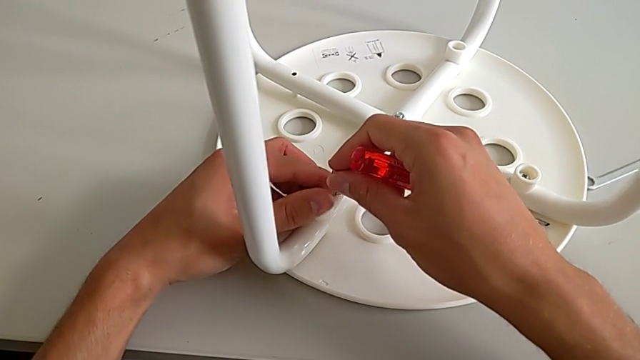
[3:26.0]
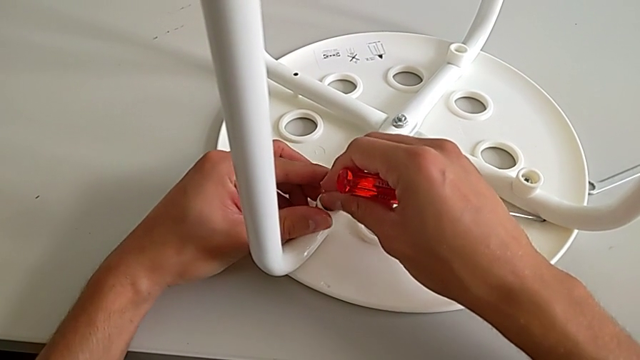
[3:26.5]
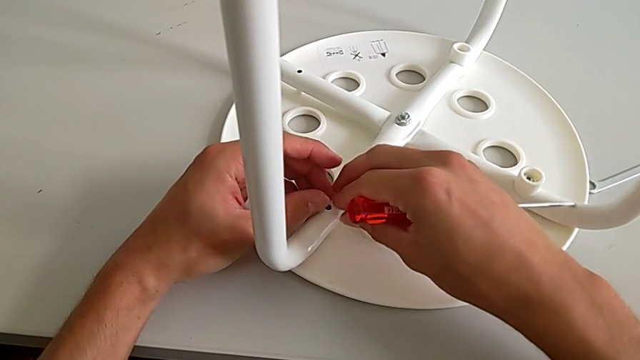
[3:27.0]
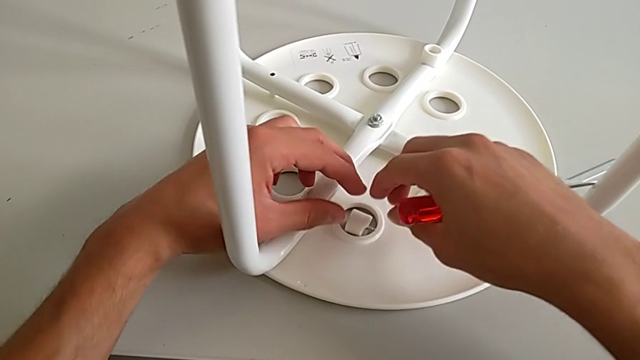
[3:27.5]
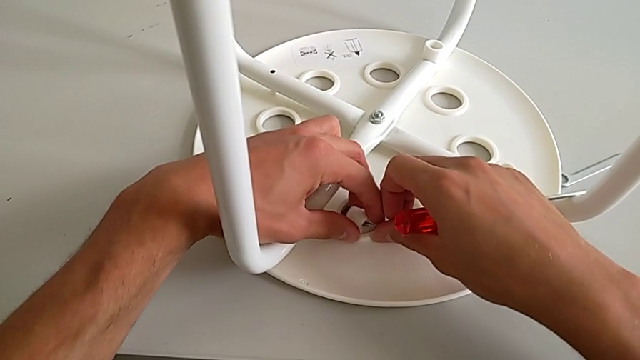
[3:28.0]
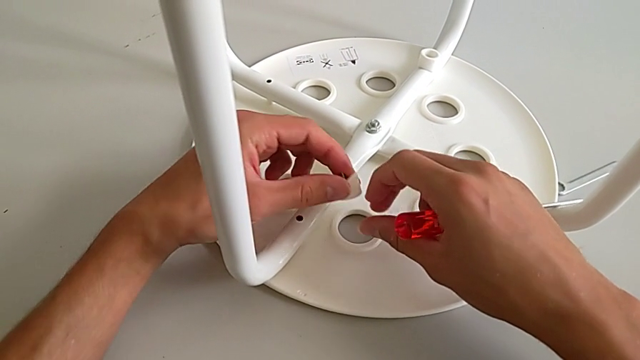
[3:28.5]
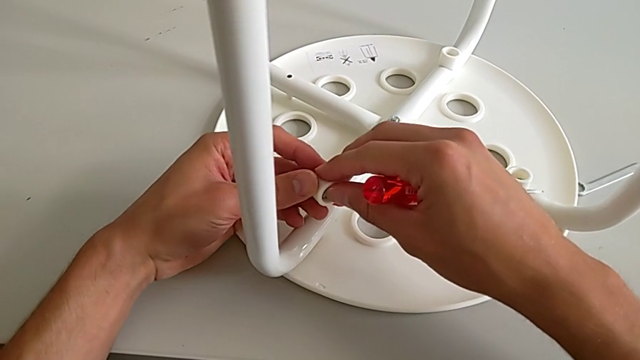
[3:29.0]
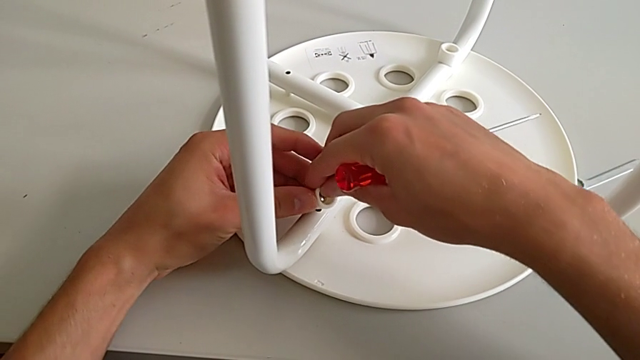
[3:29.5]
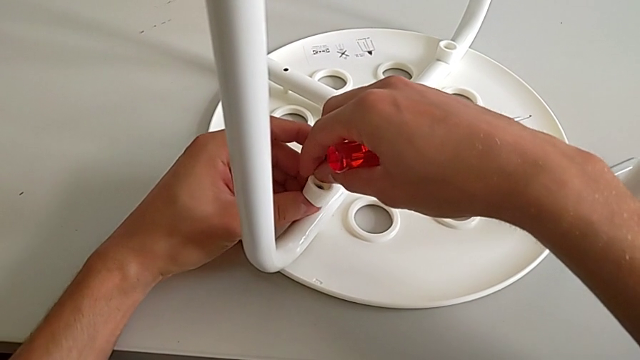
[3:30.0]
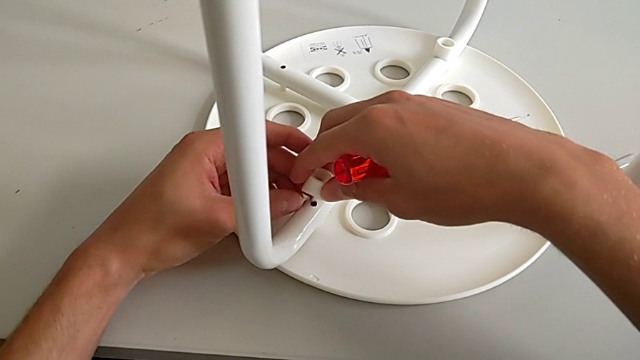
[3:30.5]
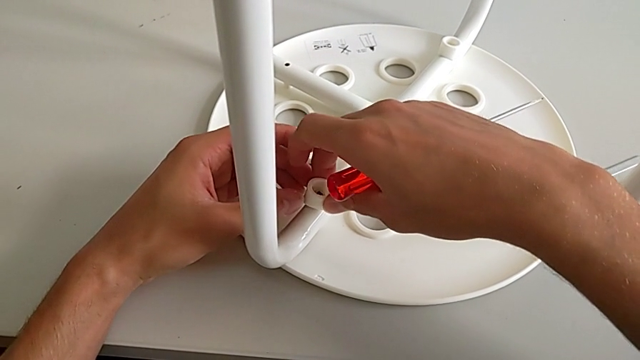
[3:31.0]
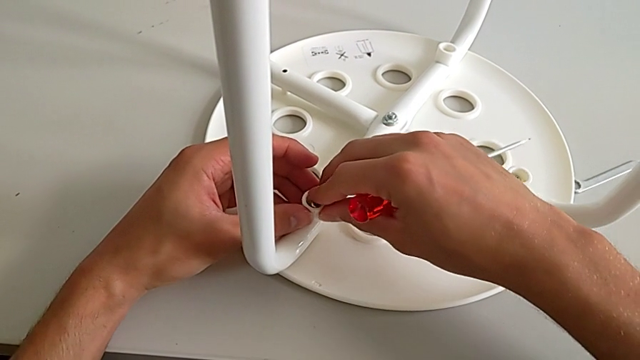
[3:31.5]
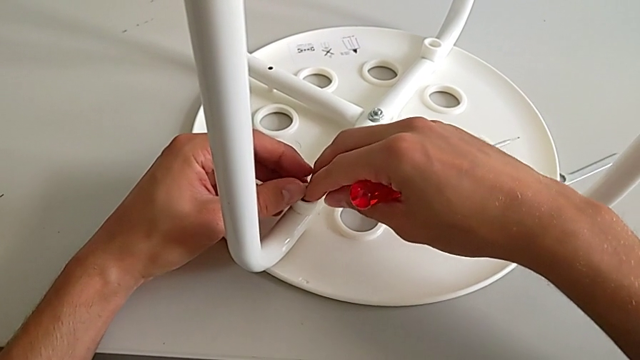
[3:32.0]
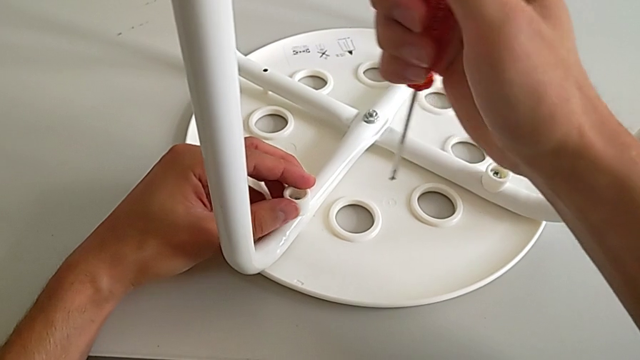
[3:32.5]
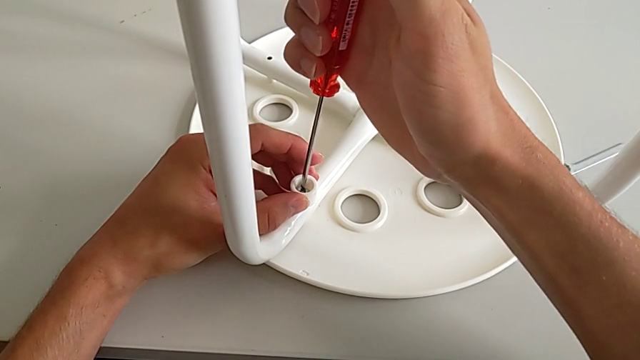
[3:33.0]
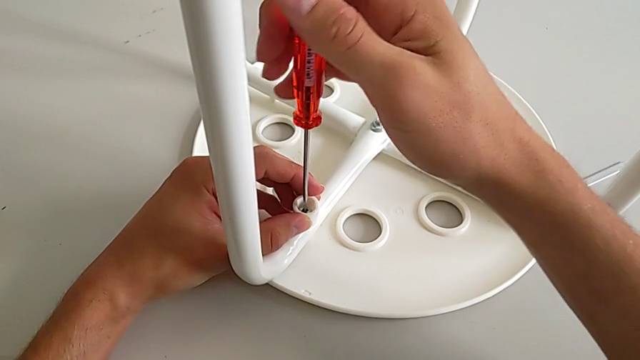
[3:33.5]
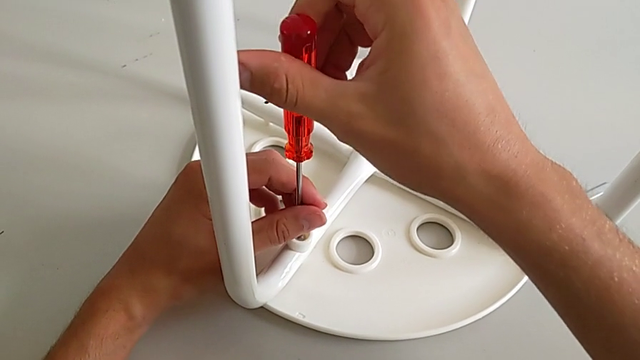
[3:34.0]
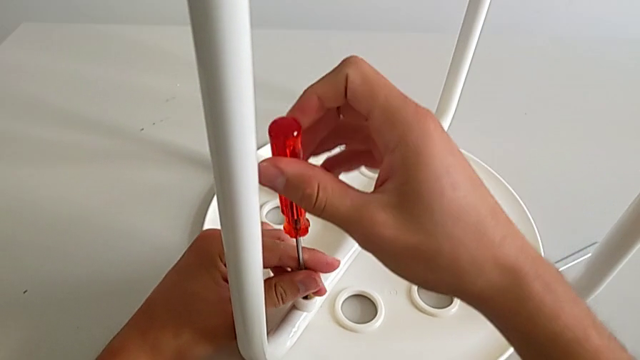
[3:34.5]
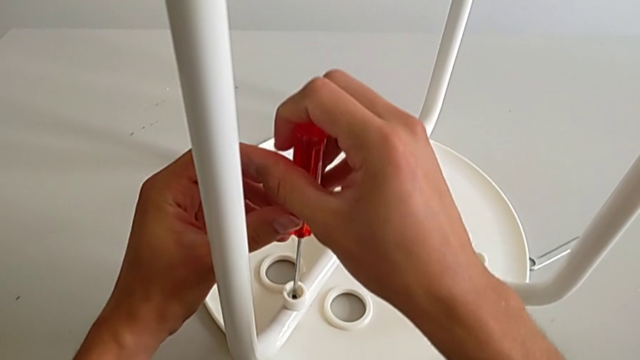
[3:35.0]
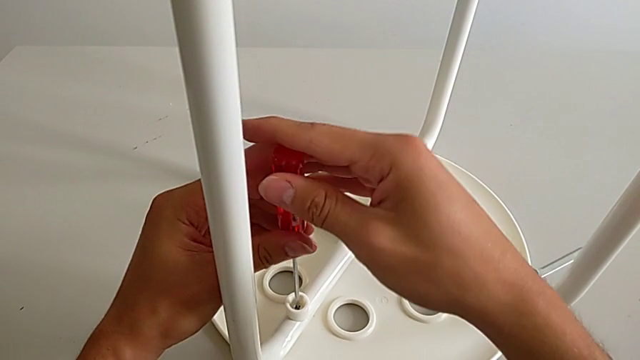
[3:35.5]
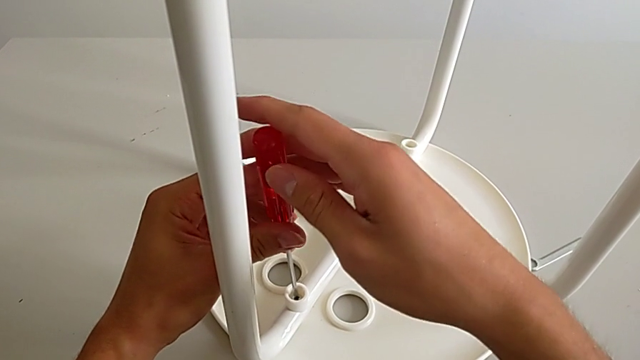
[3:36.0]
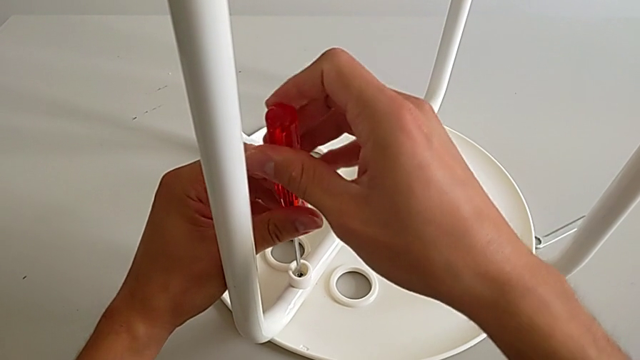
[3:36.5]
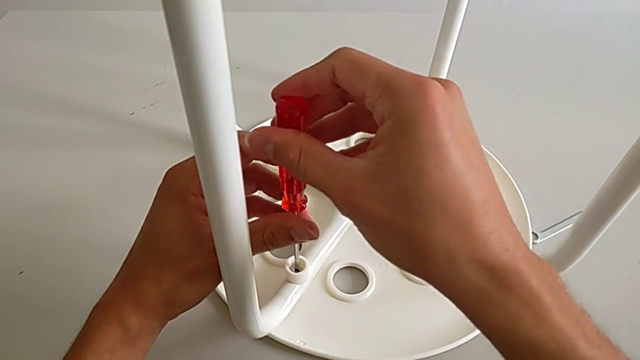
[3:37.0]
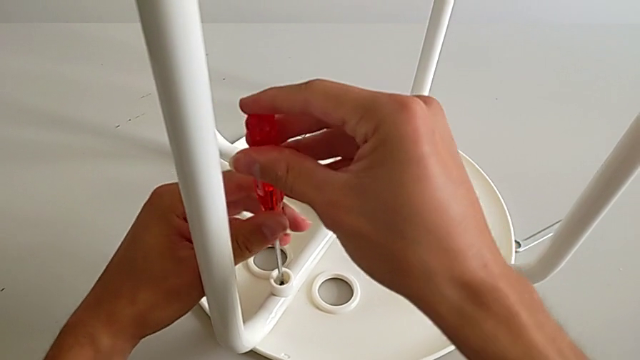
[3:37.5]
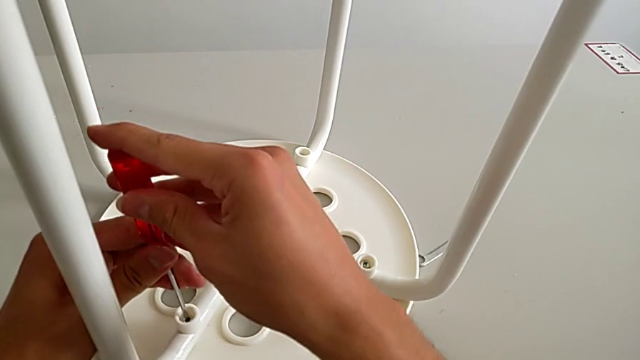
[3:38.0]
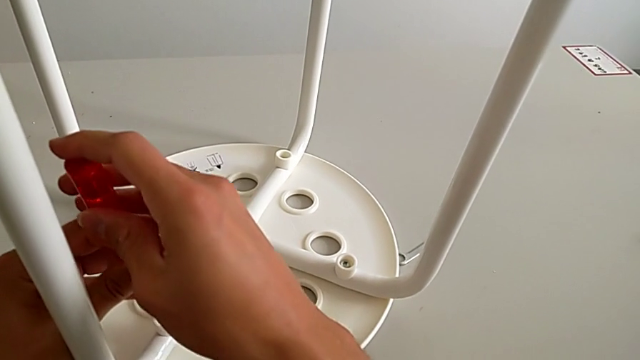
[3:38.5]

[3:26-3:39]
The camera wearer is assembling the seat. They insert the screw, wrongly drop it, grab it, rotate it, insert it, approach it, insert the screwdriver and screw the screw.

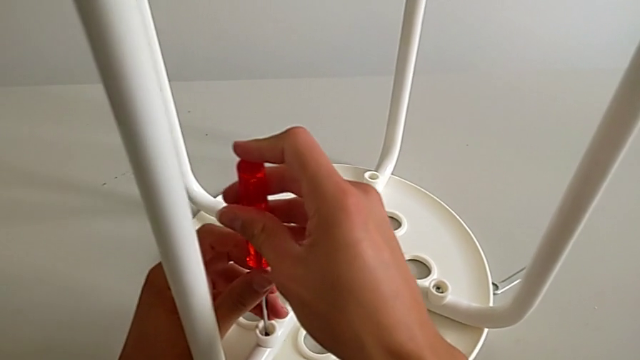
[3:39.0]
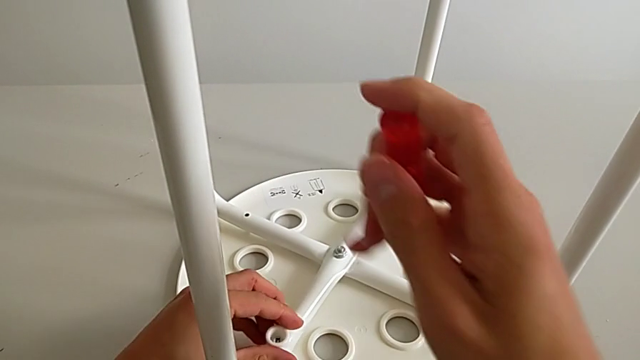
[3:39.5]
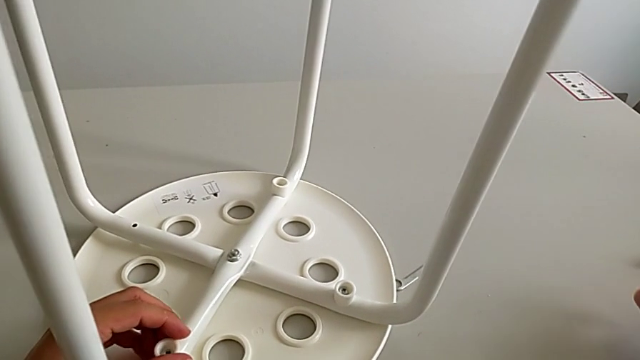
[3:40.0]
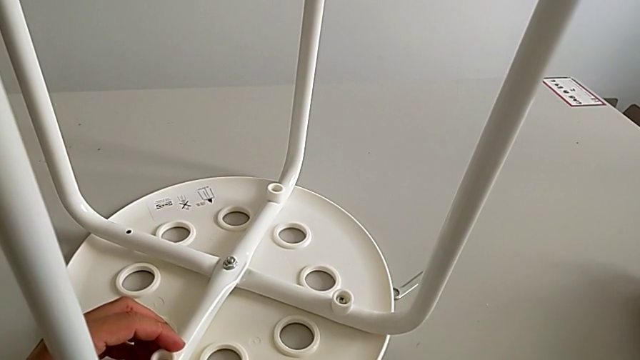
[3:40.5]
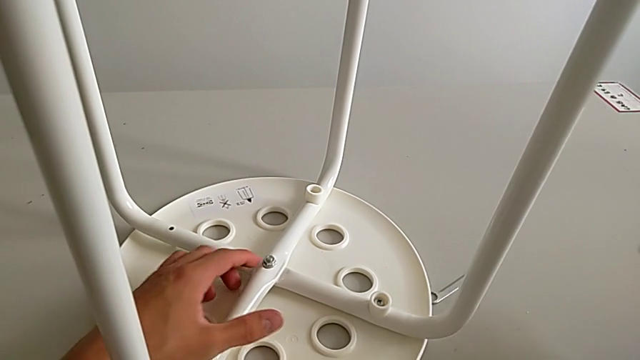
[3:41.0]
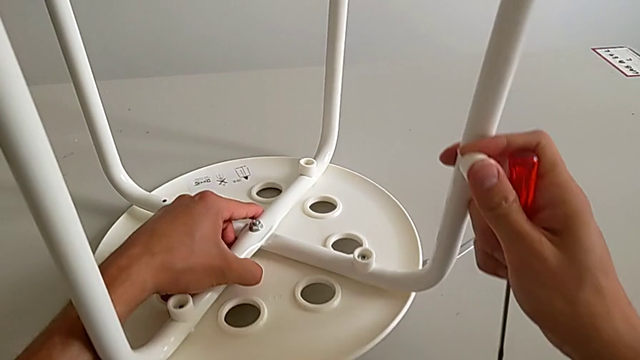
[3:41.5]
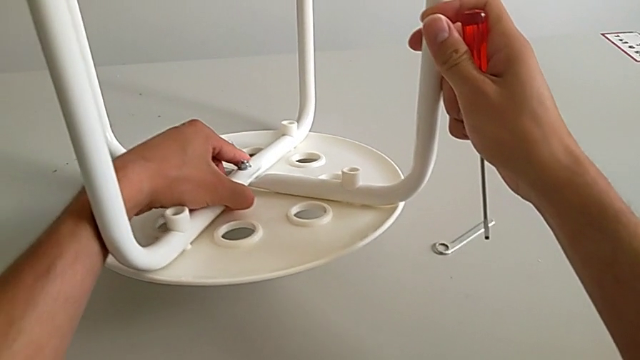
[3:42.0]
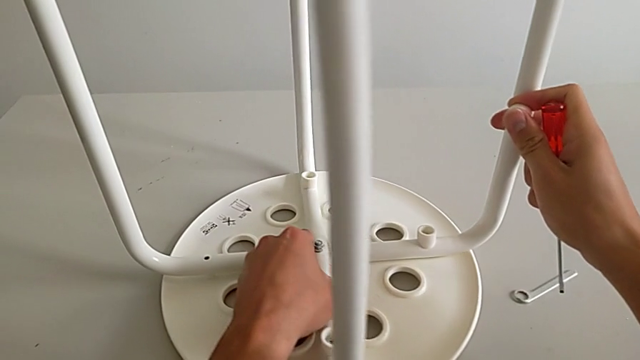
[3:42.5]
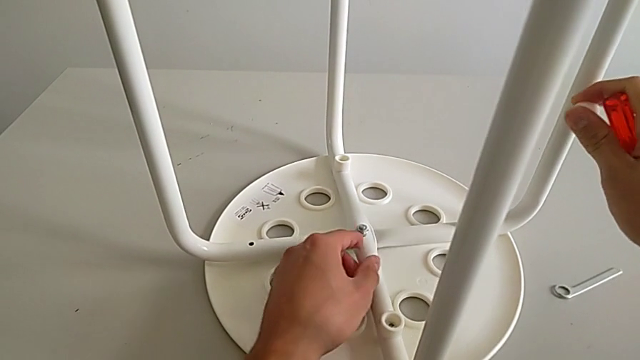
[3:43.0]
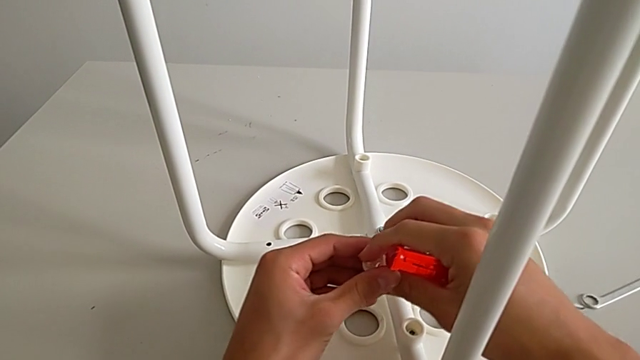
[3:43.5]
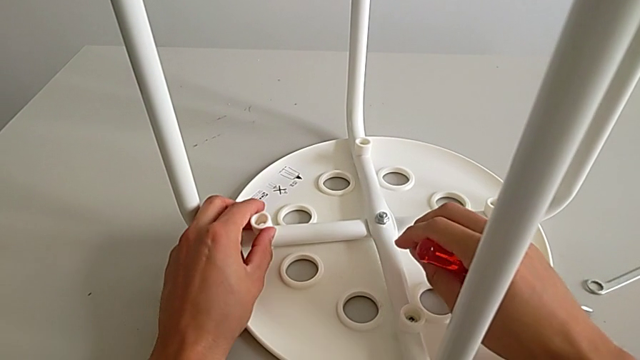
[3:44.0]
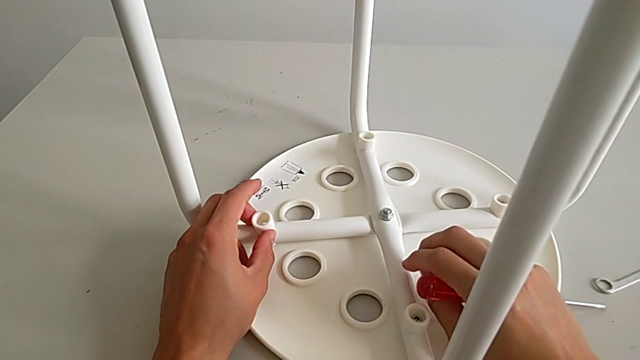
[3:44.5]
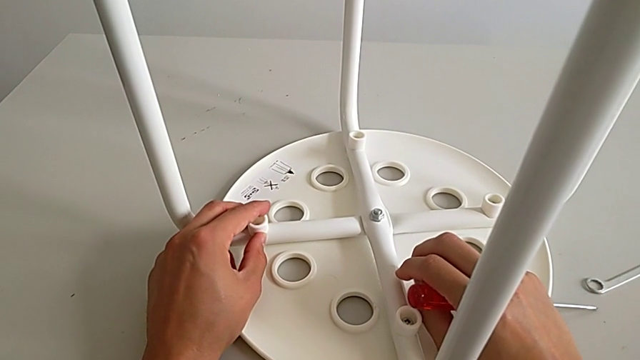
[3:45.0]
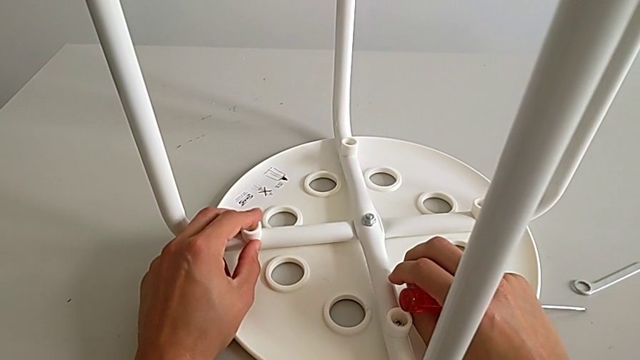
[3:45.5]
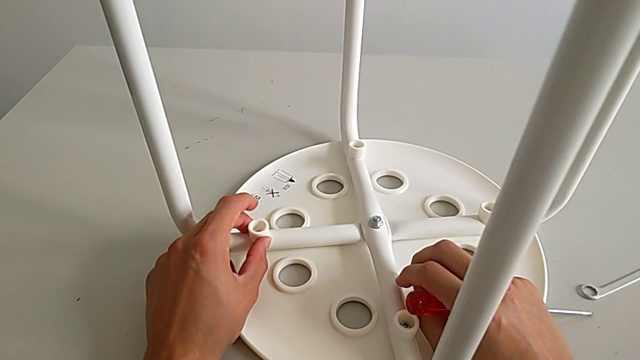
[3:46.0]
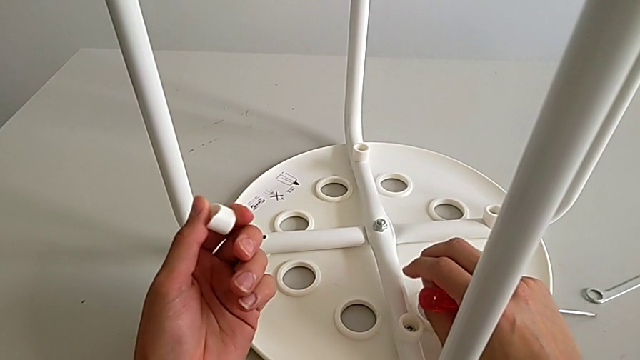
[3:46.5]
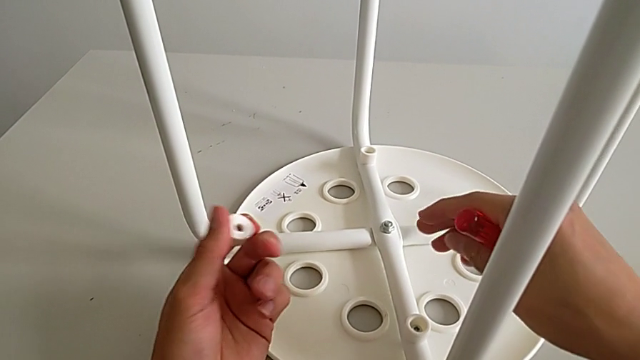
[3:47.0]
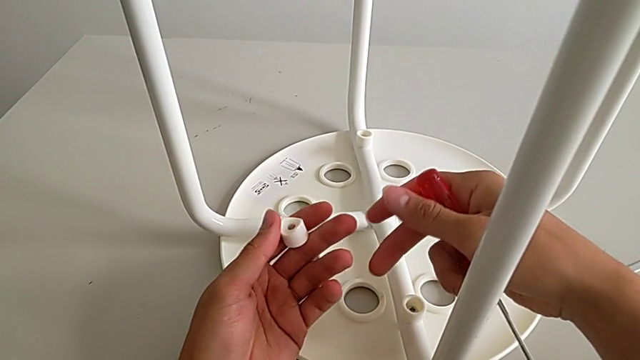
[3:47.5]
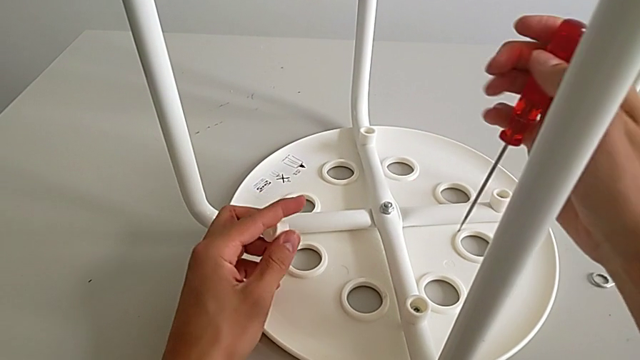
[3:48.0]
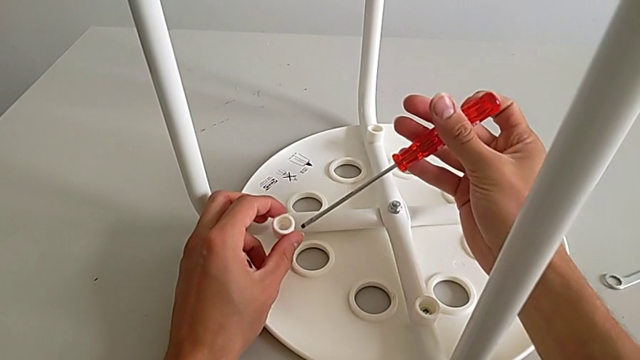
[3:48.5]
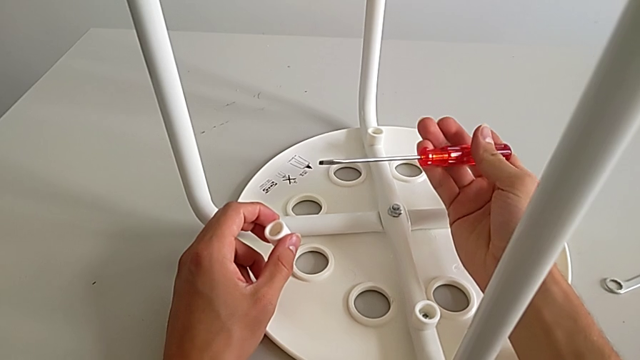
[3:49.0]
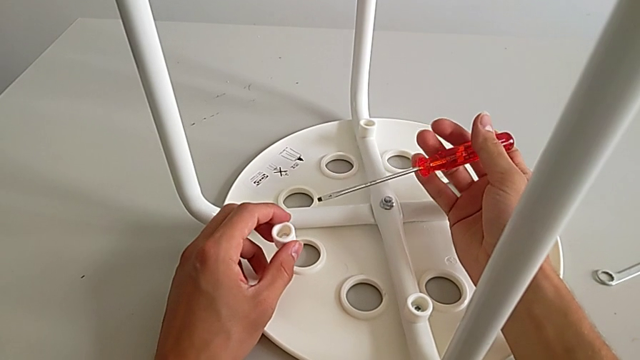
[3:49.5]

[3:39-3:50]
The camera wearer is assembling the seat. They withdraw the screwdriver, approach the washer, grab it with the right hand, lift the stool, rotate it, grab the washer with the left hand, place it, lift it and hold the screwdriver.
